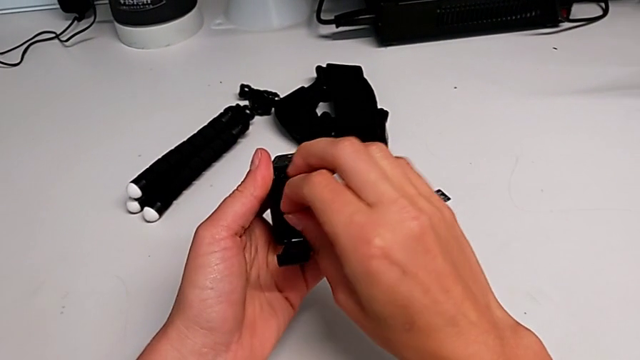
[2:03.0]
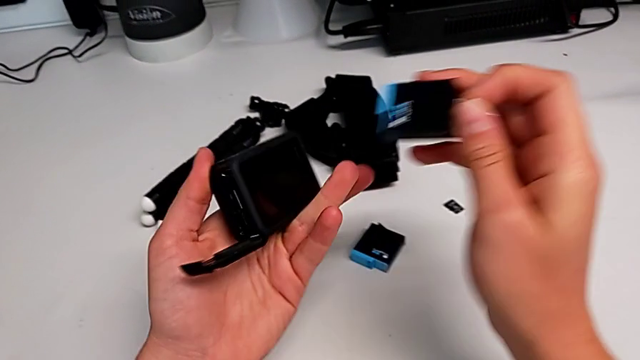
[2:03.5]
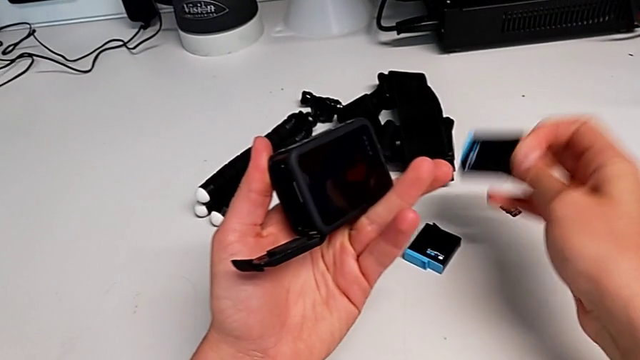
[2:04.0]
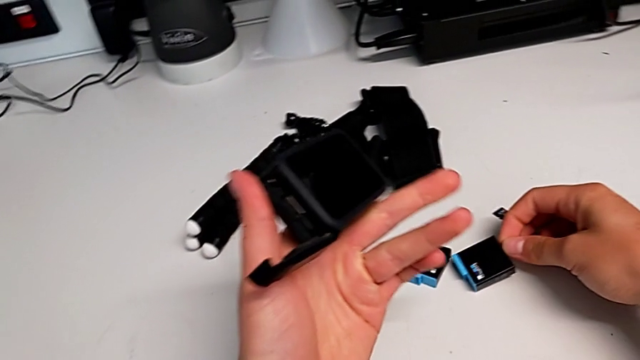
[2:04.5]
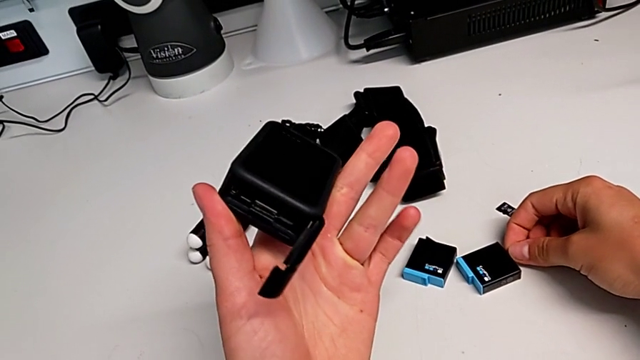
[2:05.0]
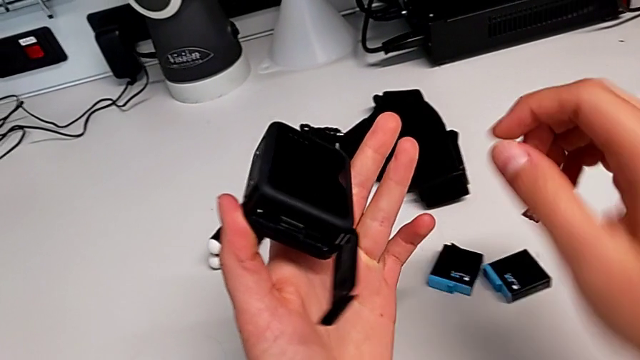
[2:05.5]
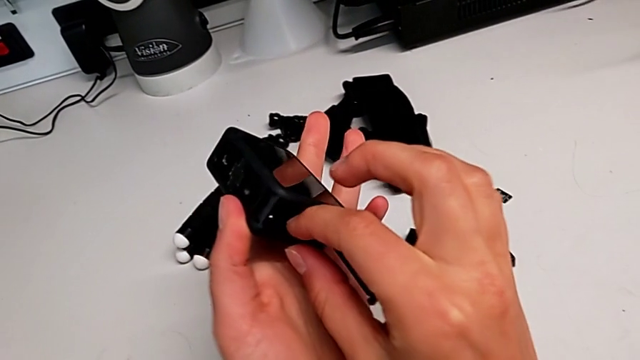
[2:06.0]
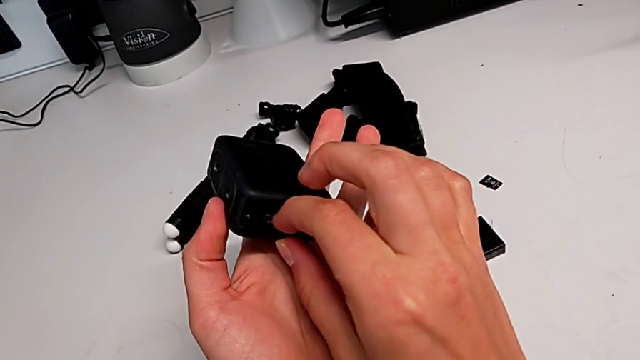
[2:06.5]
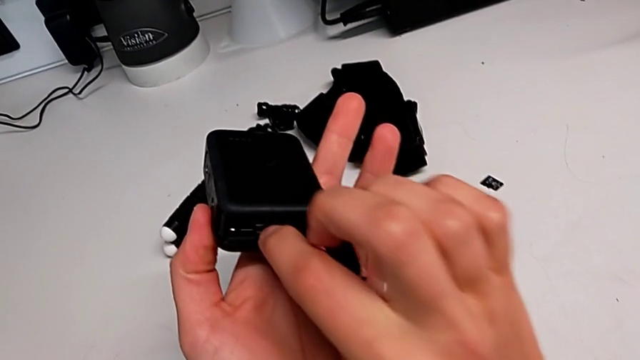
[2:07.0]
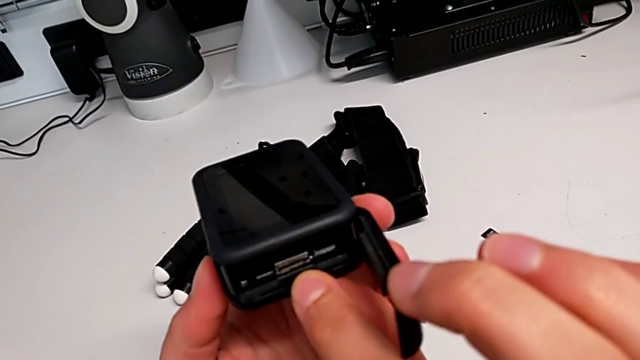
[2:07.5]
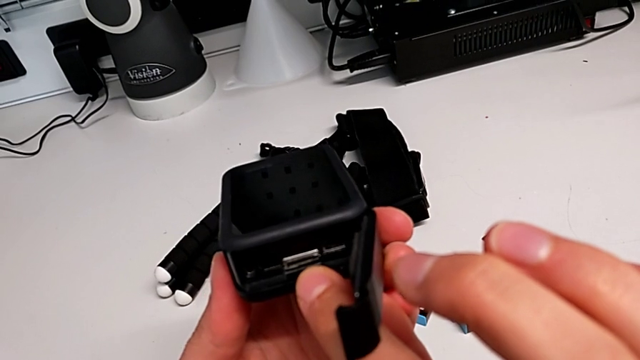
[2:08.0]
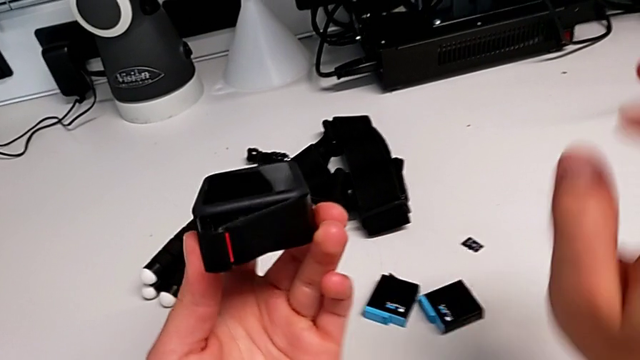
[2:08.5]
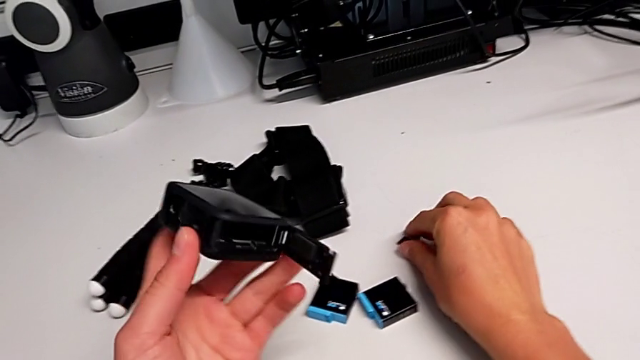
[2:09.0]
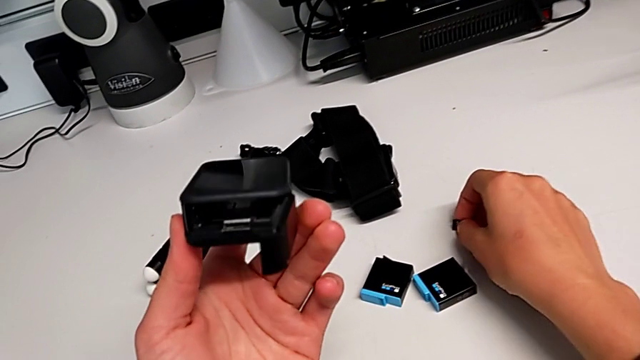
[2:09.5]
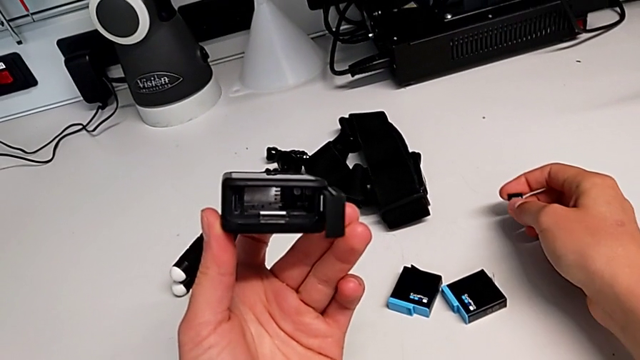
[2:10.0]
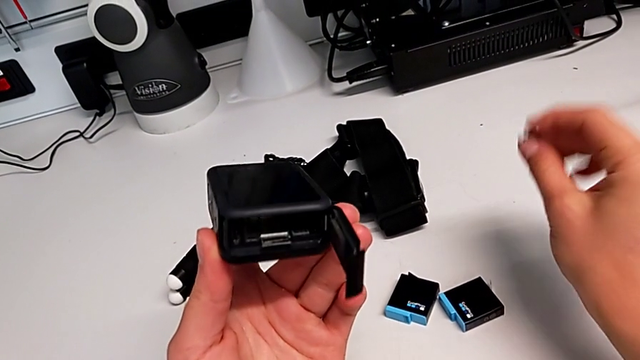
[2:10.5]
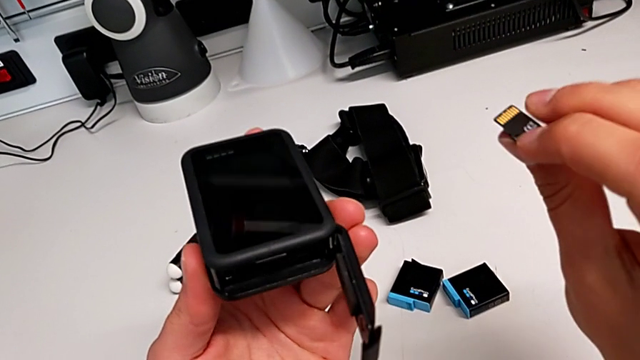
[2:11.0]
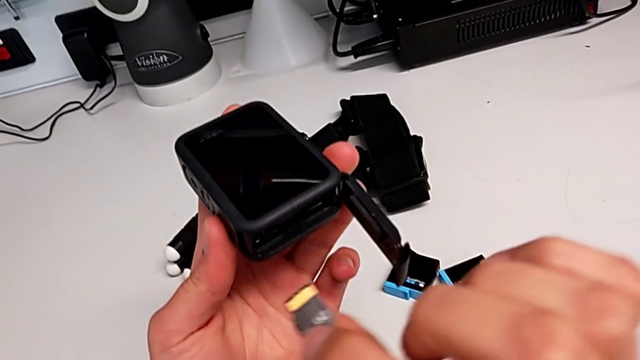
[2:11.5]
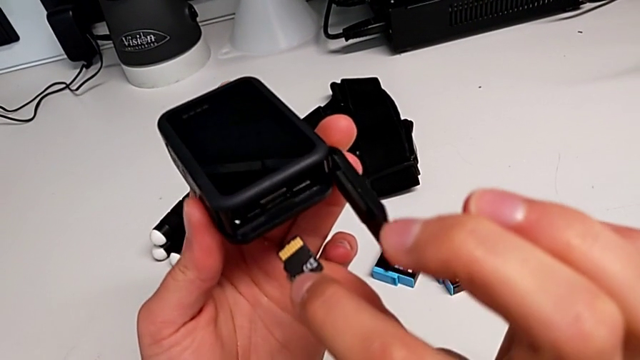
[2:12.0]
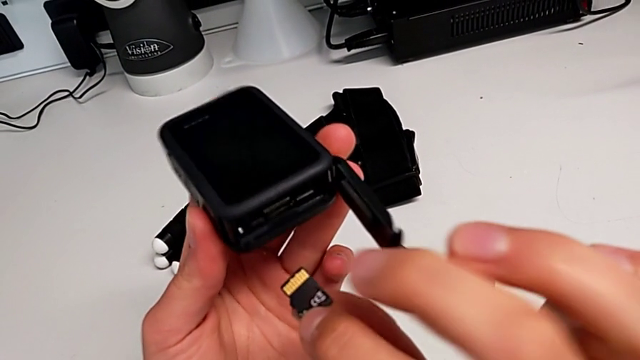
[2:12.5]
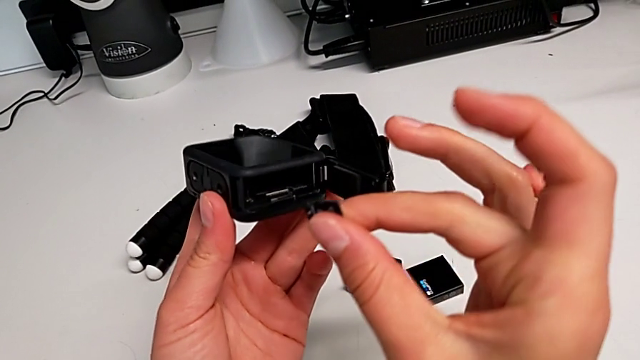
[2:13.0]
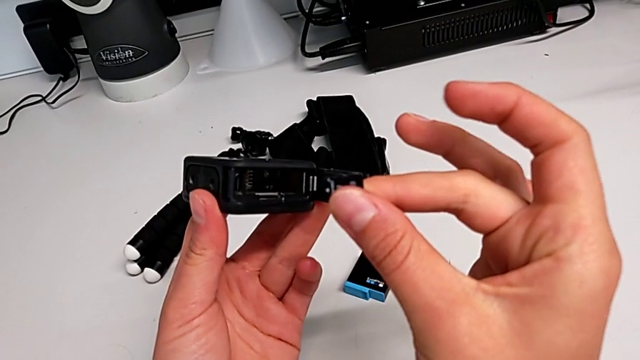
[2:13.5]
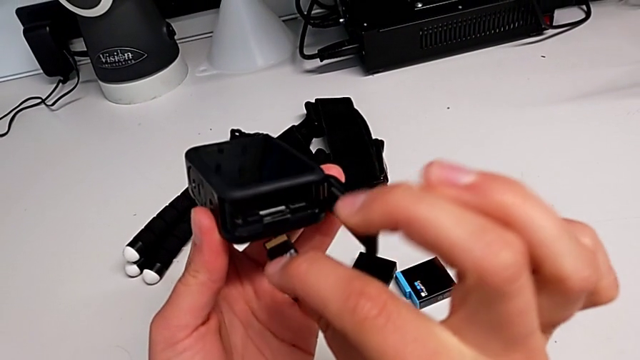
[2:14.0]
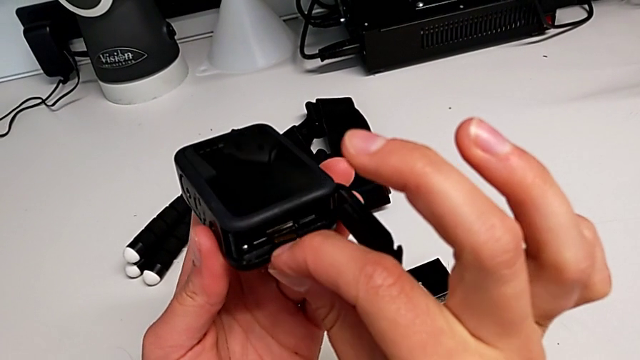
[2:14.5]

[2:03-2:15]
The camera wearer is inserting the SD card into the GoPro. They withdraw the battery, place it, inspect the battery door, grab the SD card, lift it and inspect the battery door.

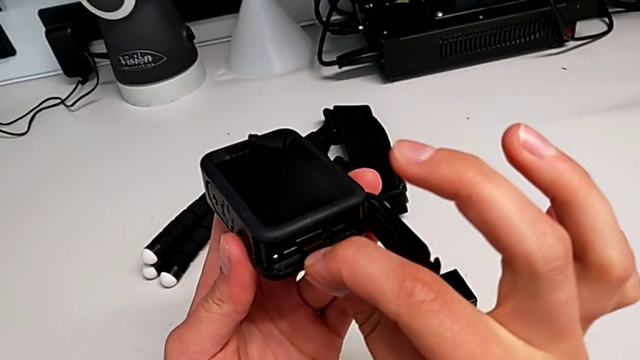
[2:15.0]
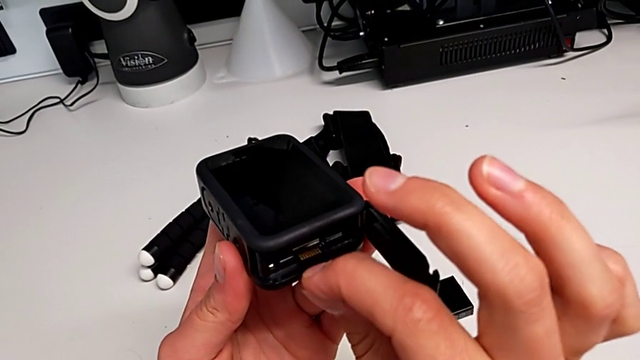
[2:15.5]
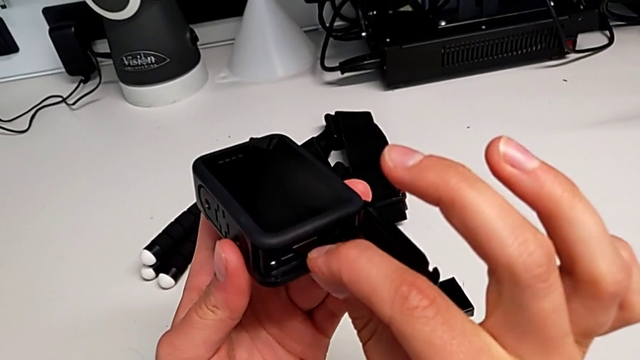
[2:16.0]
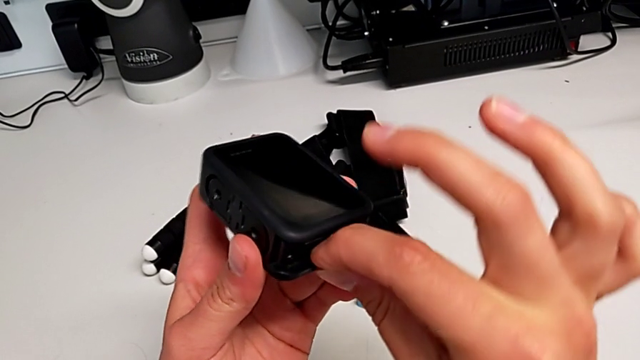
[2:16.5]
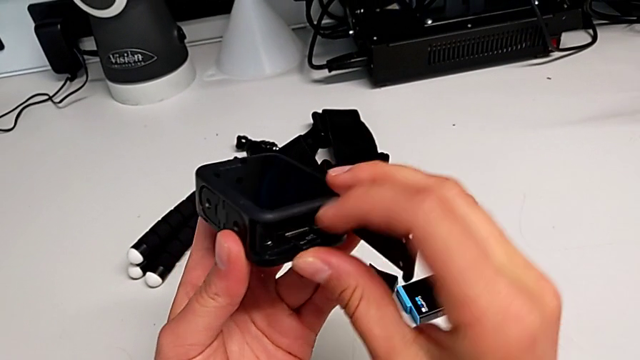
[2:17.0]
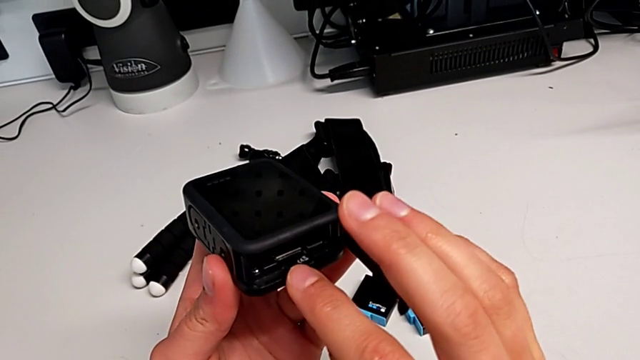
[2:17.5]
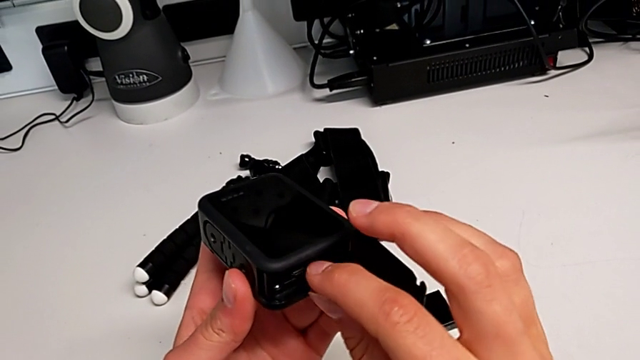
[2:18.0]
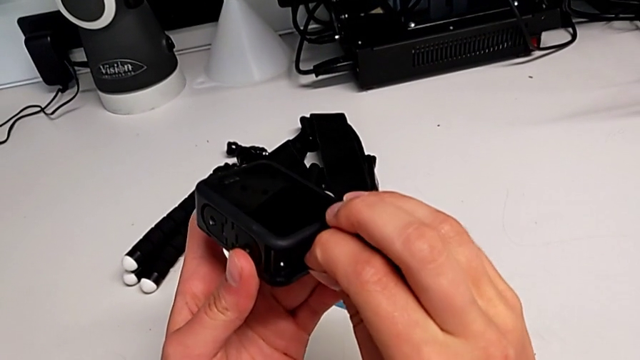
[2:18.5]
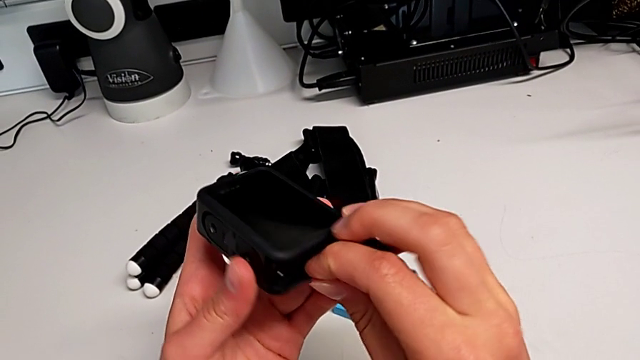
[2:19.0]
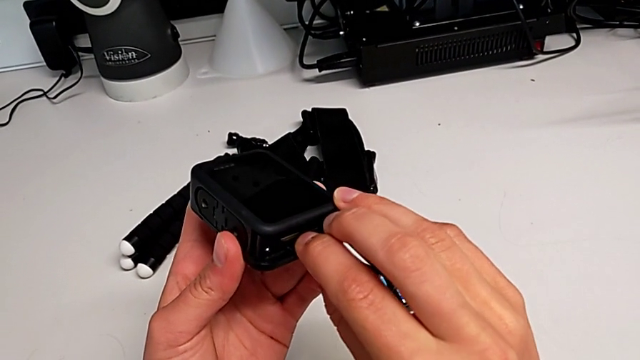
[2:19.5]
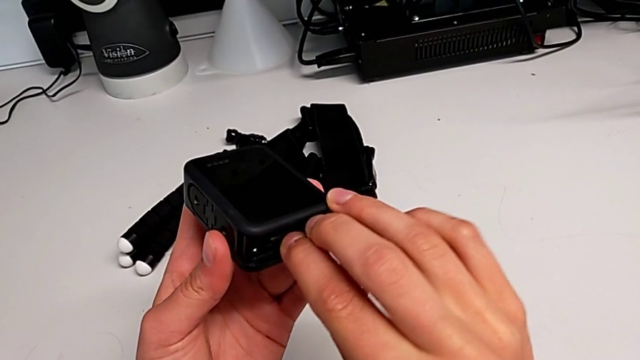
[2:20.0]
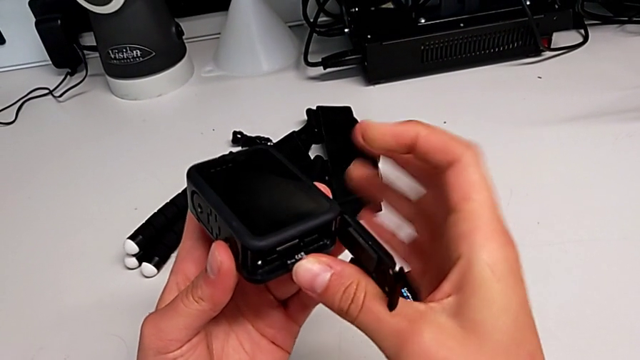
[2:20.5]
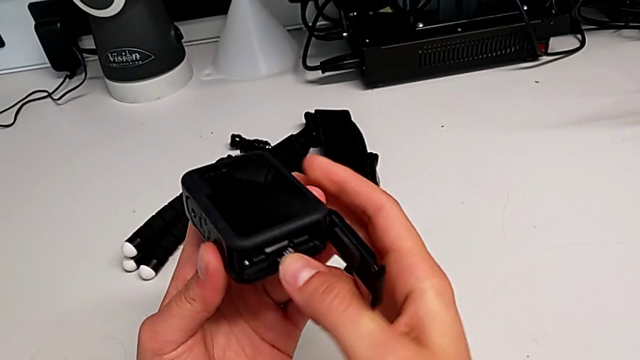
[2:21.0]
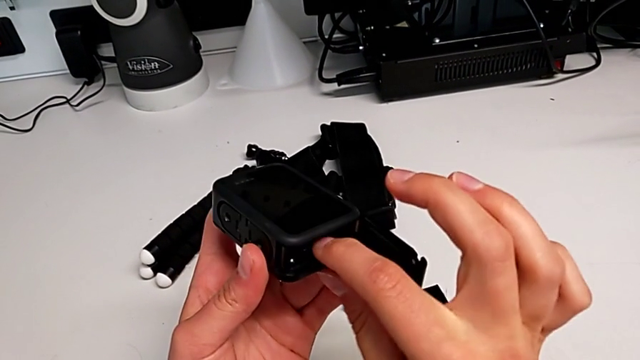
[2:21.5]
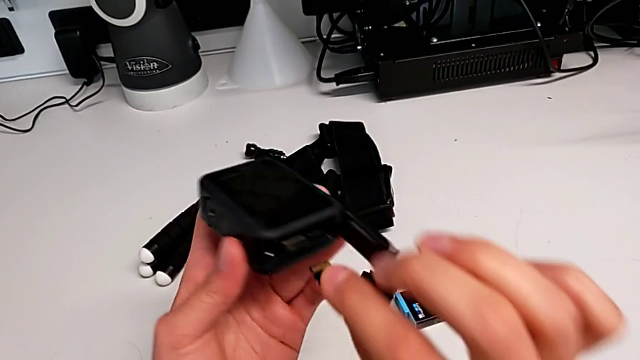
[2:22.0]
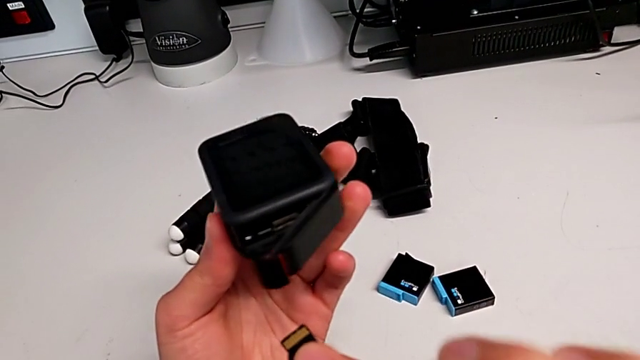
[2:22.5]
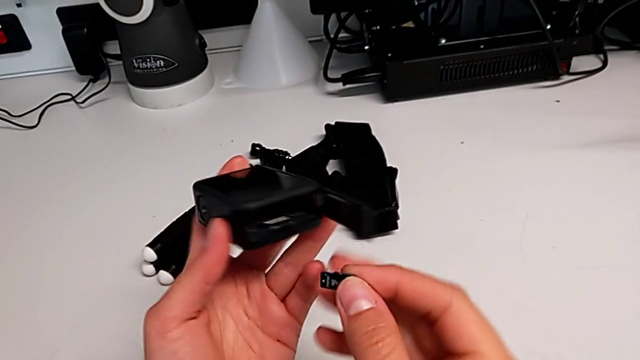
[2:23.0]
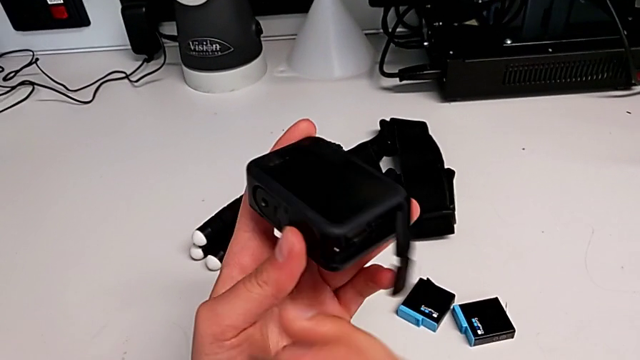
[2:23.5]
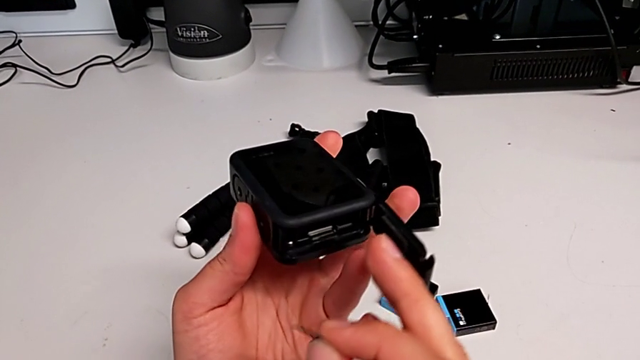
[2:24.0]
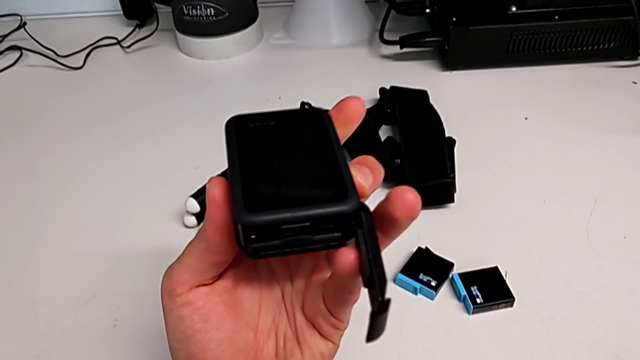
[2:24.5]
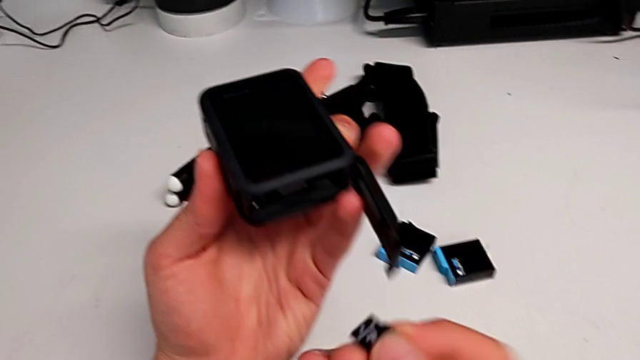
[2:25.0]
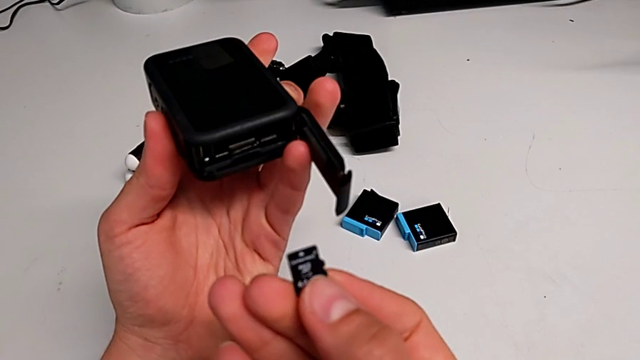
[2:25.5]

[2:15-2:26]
The camera wearer is inserting the SD card into the GoPro. They insert the SD card, push it, withdraw it, open the battery door and hold it.
